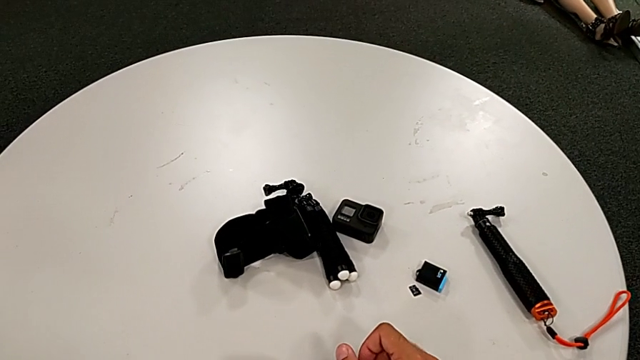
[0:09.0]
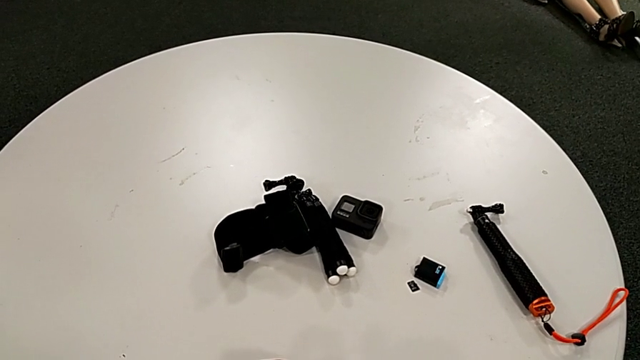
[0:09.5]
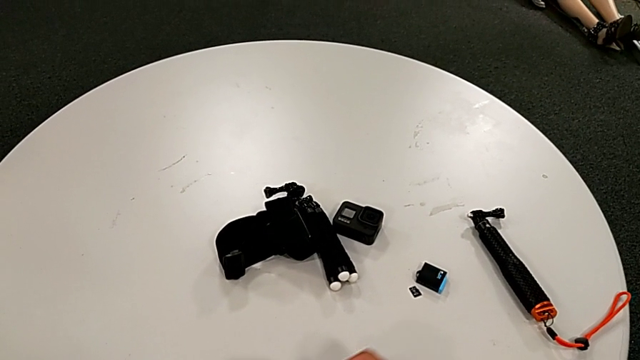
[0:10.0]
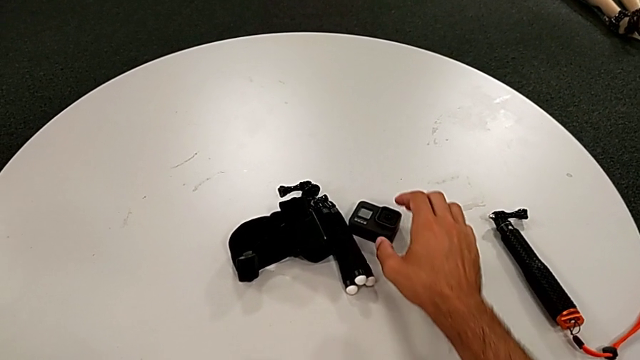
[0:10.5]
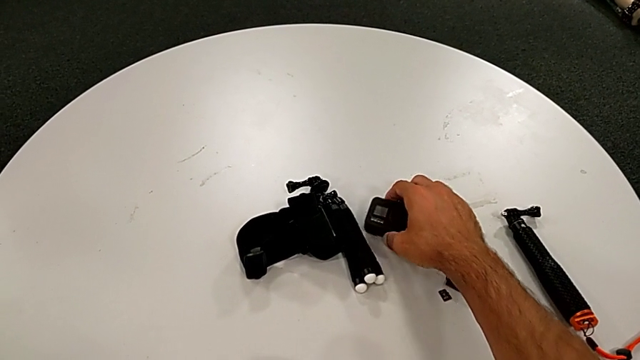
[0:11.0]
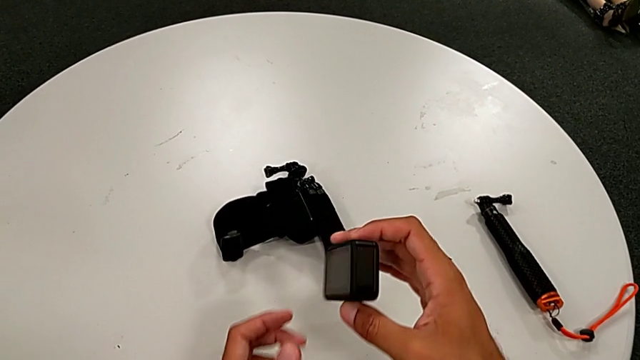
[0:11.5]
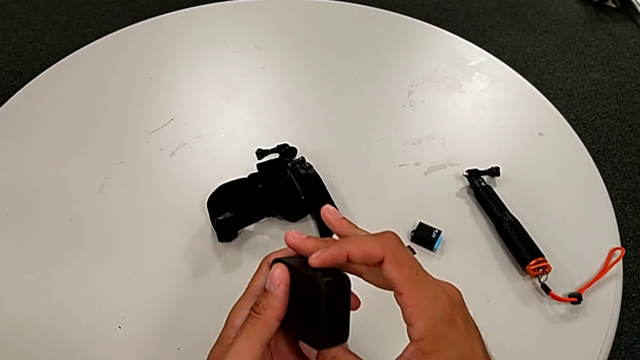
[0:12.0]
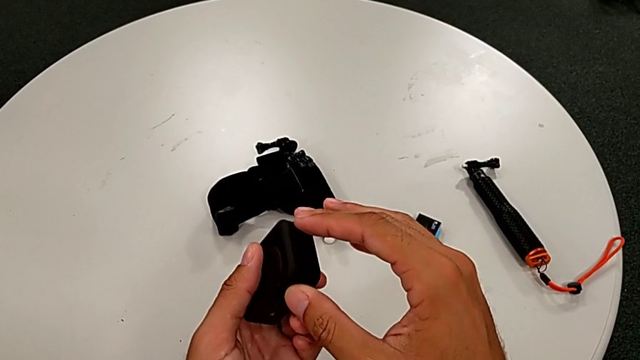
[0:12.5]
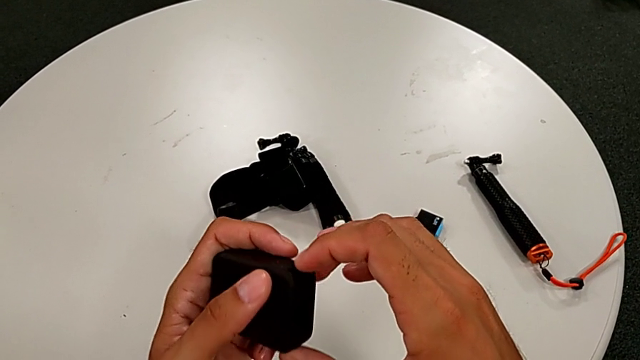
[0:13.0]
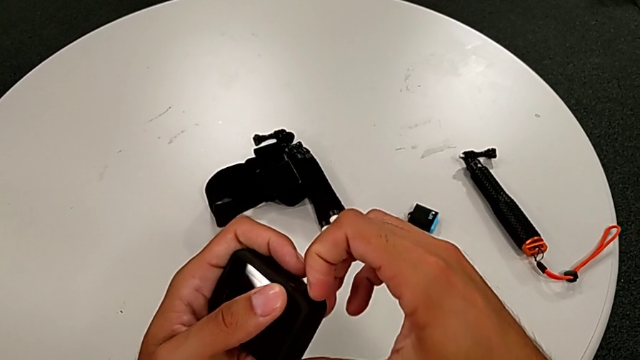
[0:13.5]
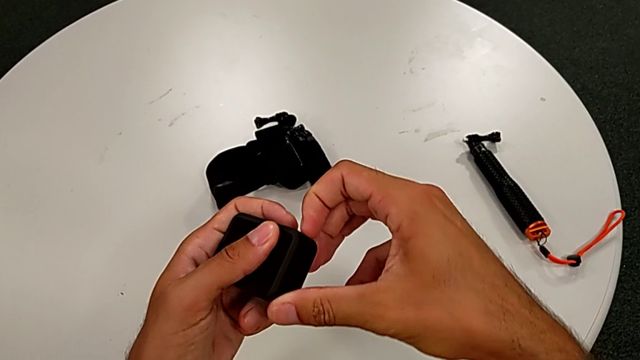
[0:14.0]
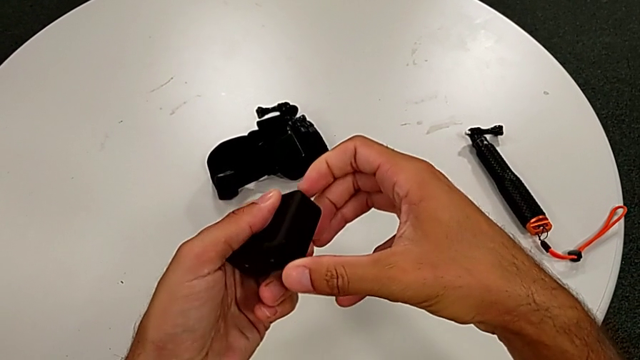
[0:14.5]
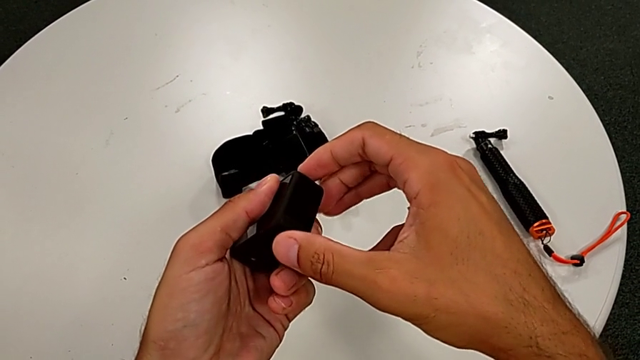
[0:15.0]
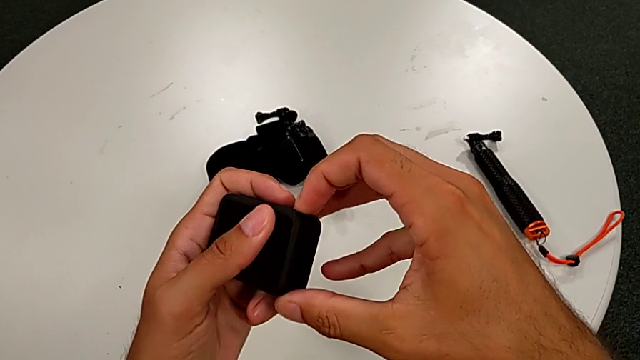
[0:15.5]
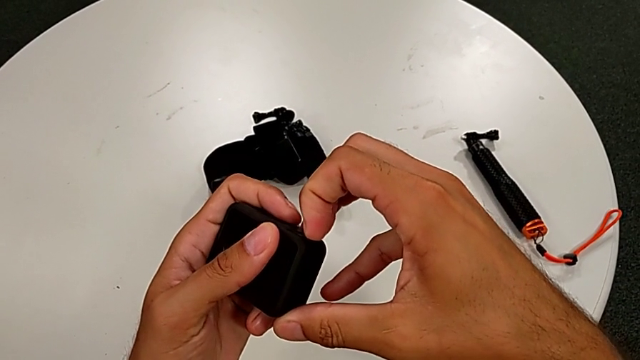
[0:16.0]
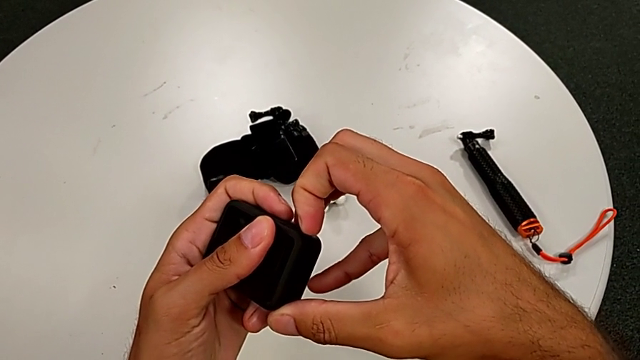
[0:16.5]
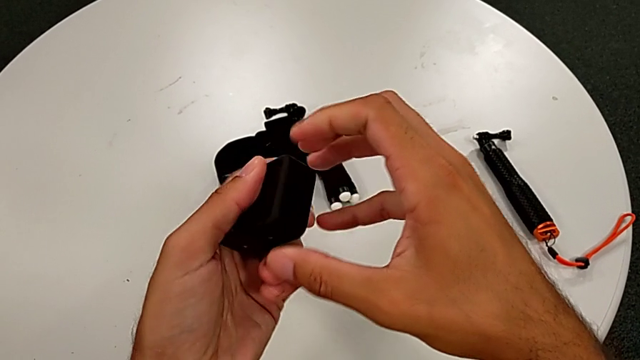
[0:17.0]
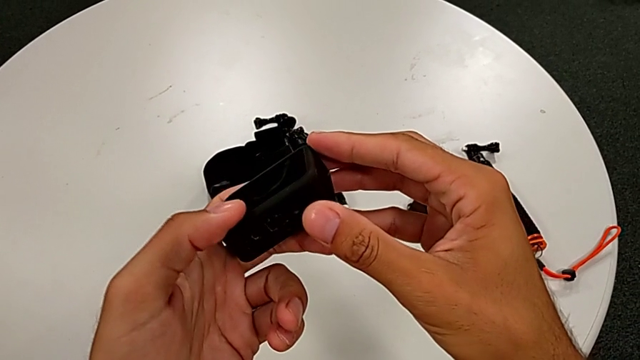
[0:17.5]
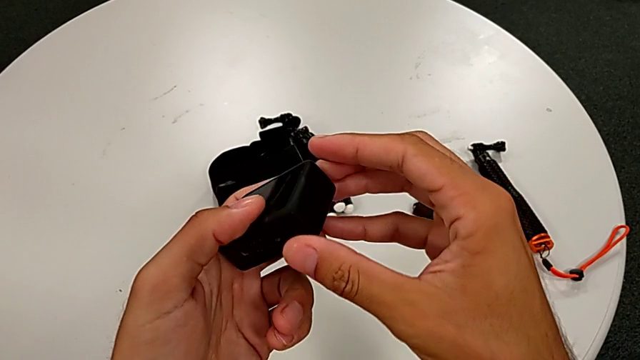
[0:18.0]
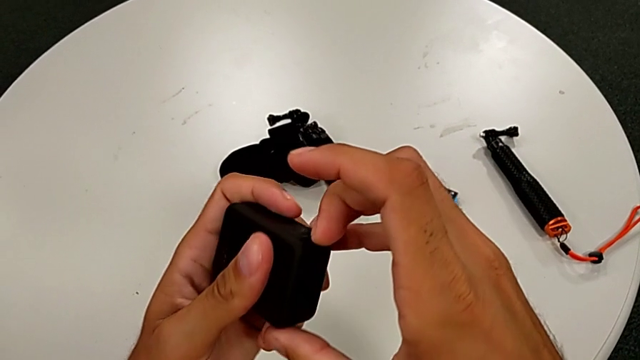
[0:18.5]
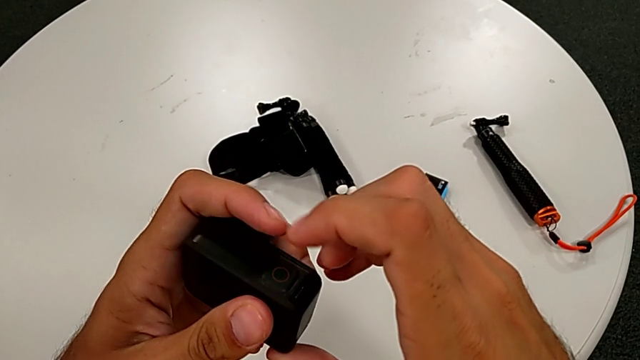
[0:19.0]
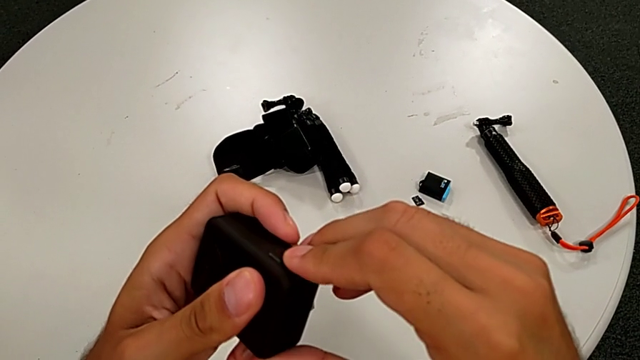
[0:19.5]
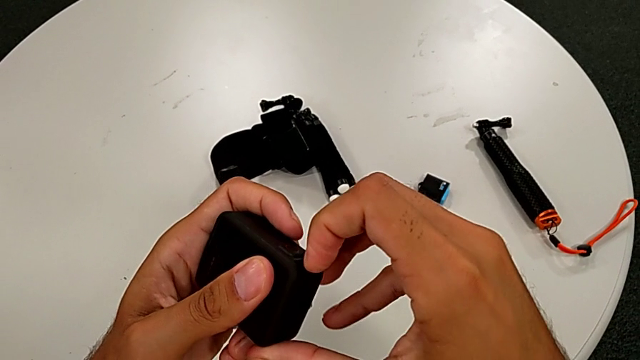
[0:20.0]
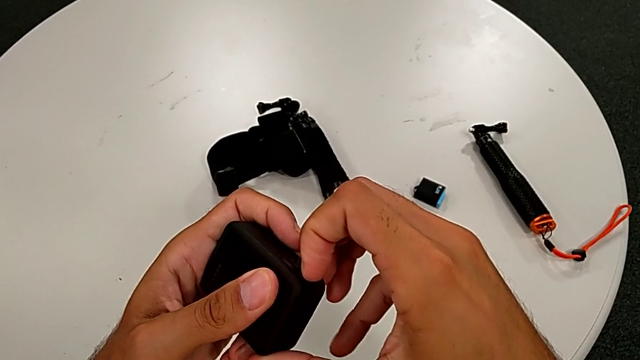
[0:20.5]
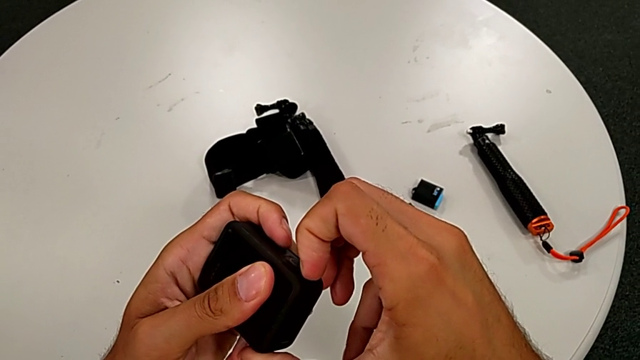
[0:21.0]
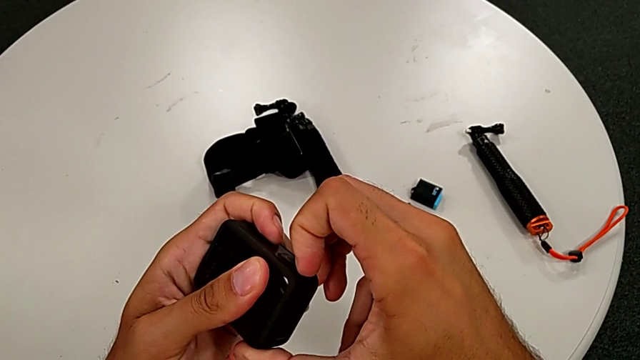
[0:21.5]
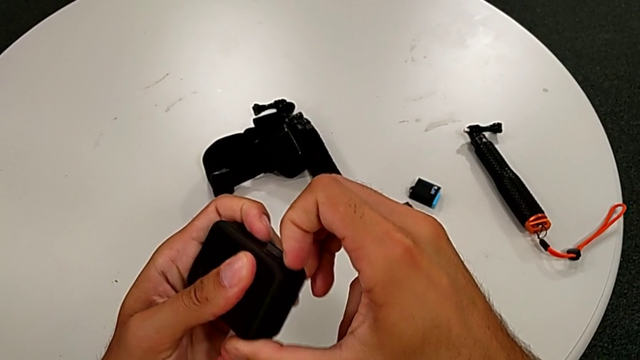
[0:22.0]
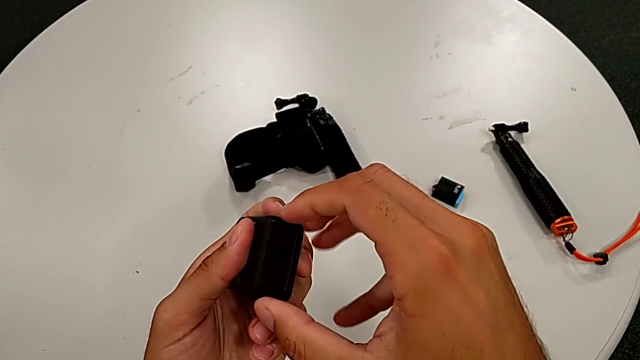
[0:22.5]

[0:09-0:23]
The camera wearer is changing the battery regularly. They grab the GoPro, inspect it and pull the battery door.

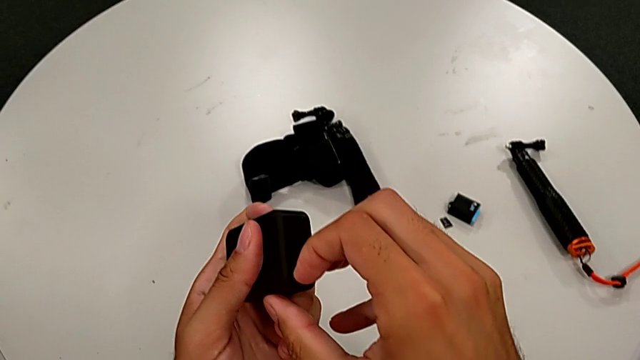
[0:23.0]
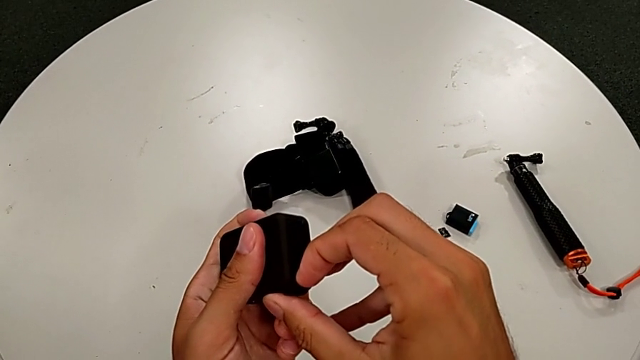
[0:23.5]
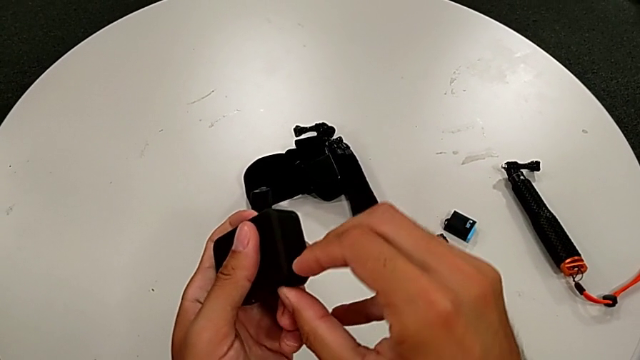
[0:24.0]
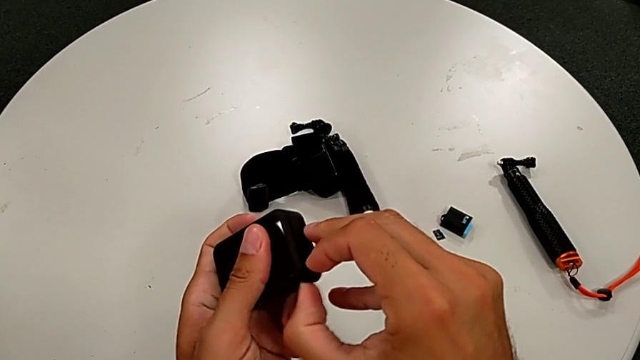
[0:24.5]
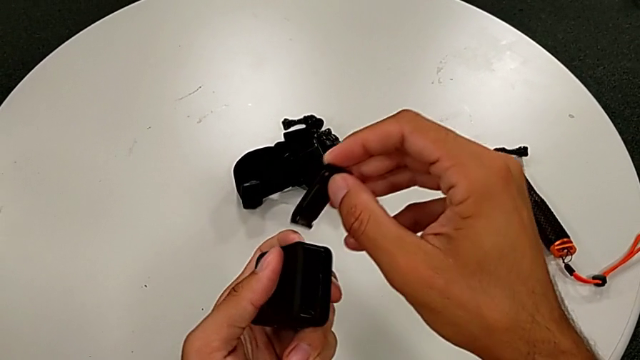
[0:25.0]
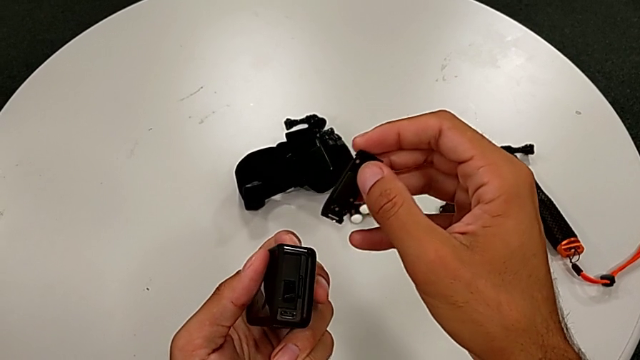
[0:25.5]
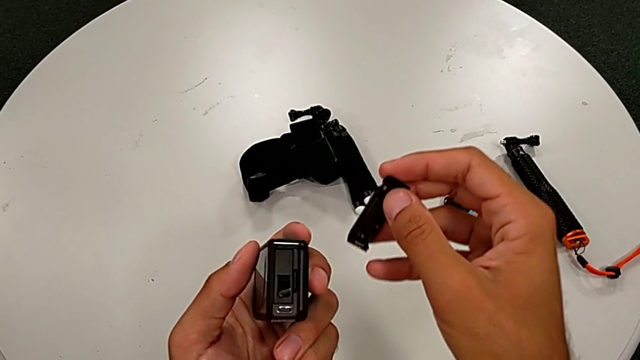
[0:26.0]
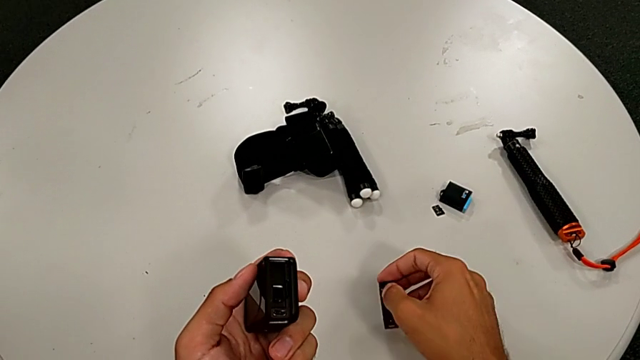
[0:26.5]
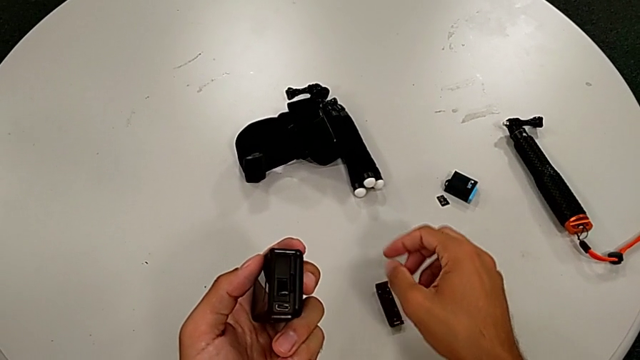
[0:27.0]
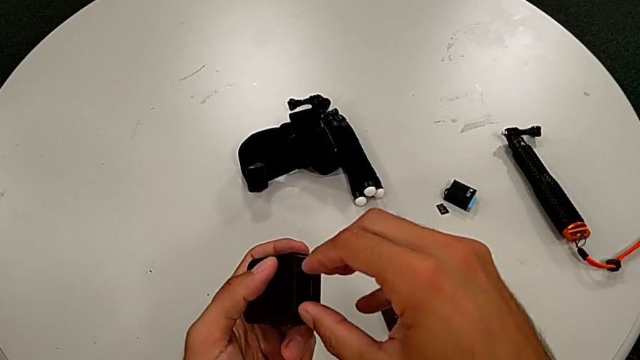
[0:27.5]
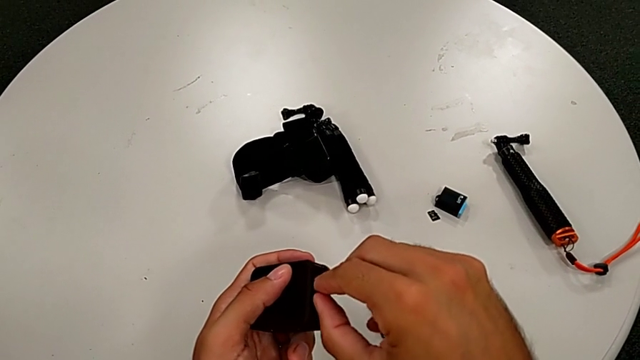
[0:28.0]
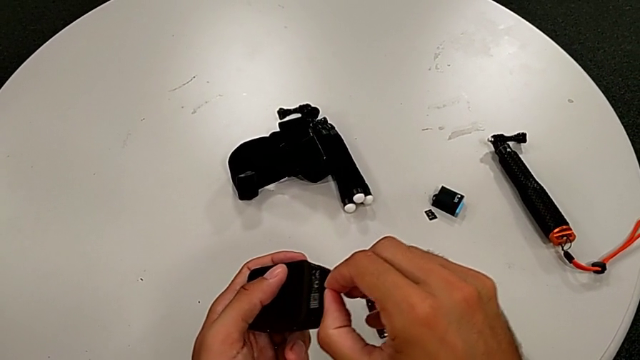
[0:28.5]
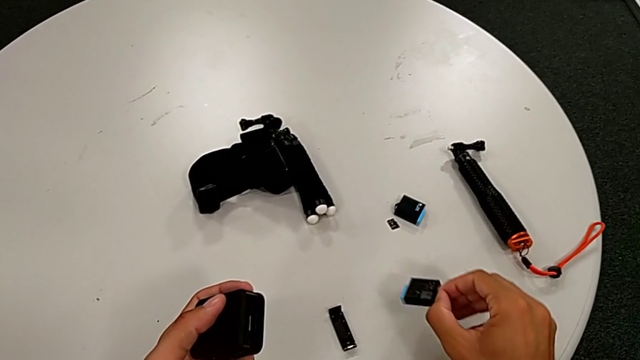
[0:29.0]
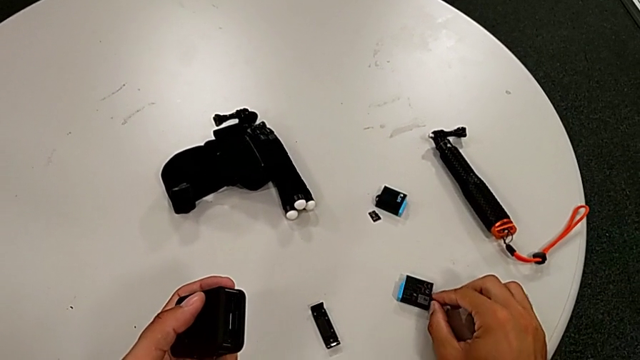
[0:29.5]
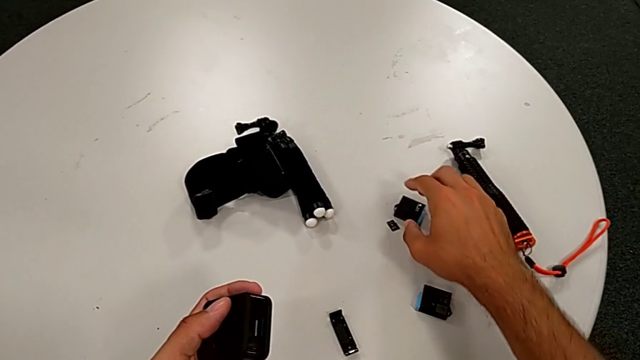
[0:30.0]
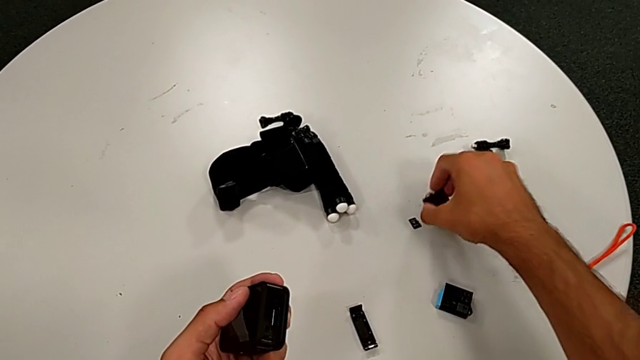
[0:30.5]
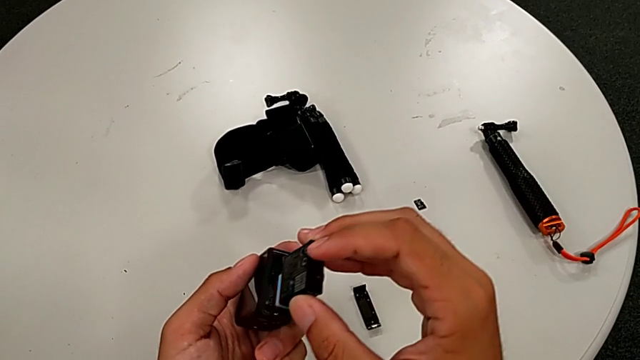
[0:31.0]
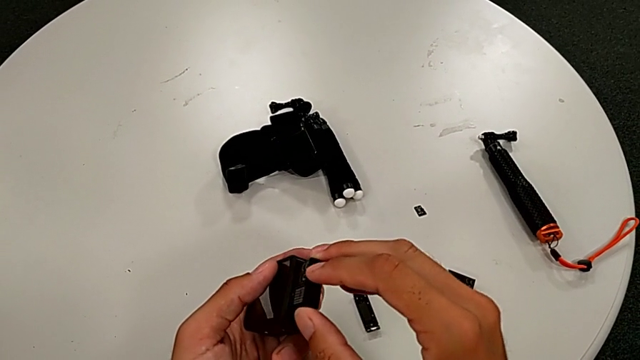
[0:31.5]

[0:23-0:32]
The camera wearer is changing the battery regularly. They open the battery door, withdraw the old battery and insert the new battery.
